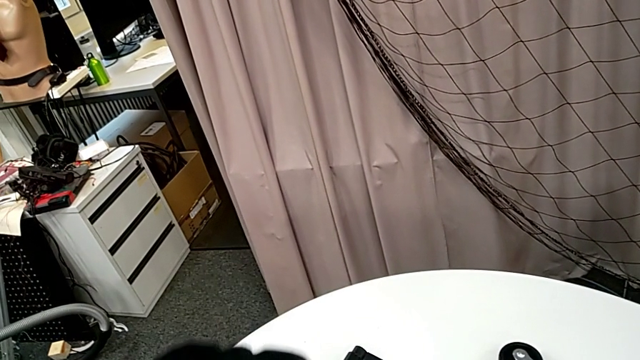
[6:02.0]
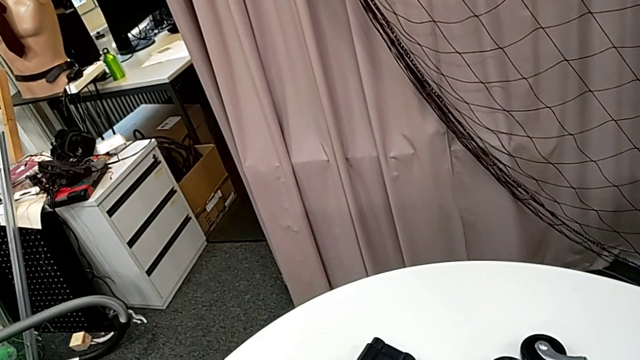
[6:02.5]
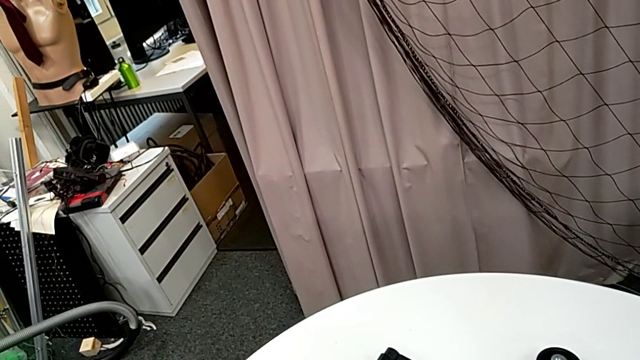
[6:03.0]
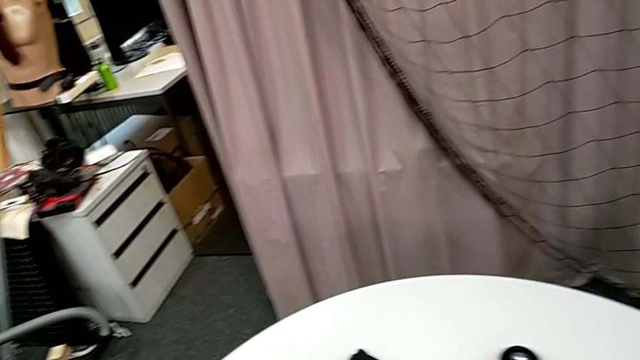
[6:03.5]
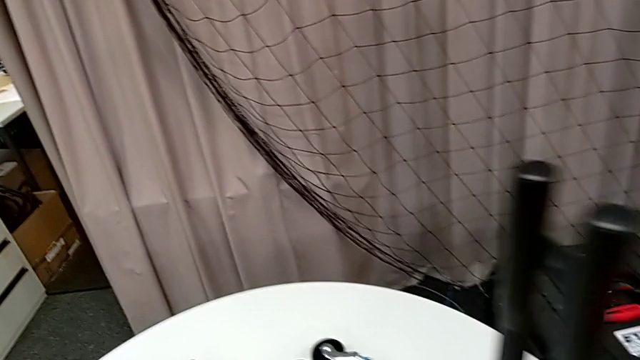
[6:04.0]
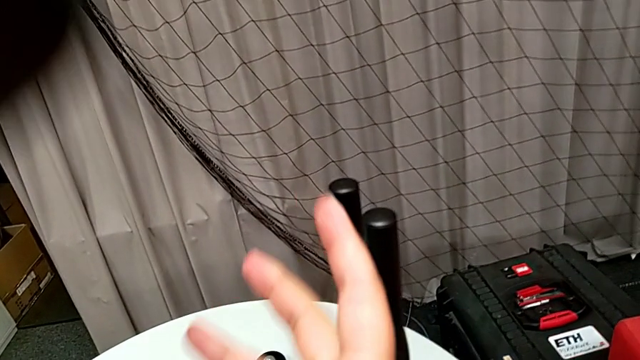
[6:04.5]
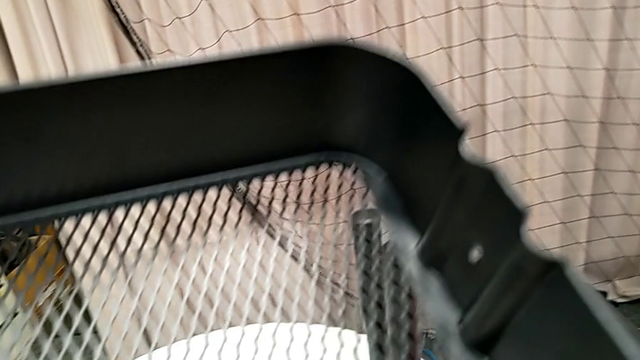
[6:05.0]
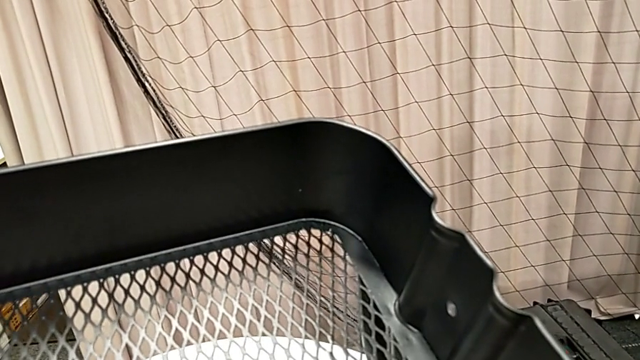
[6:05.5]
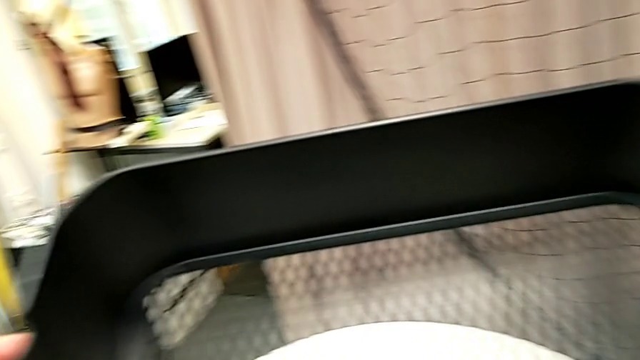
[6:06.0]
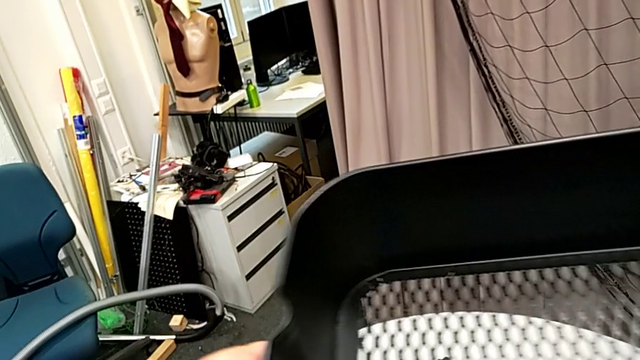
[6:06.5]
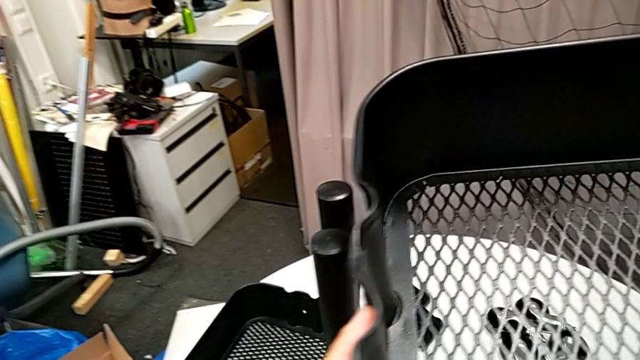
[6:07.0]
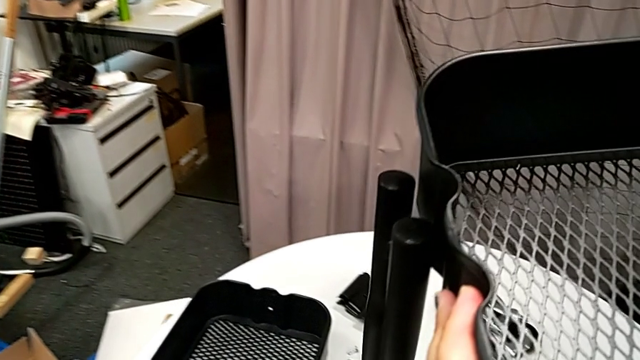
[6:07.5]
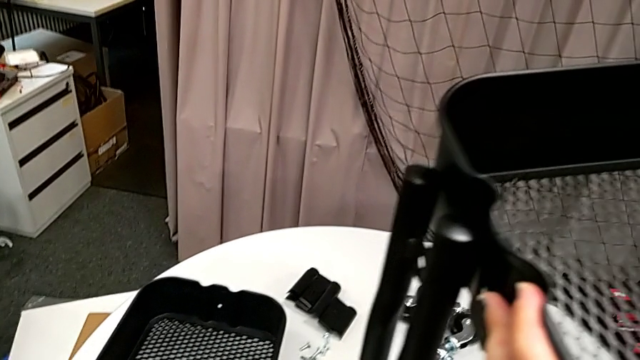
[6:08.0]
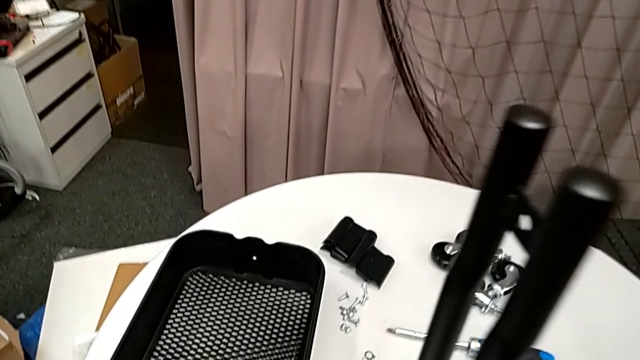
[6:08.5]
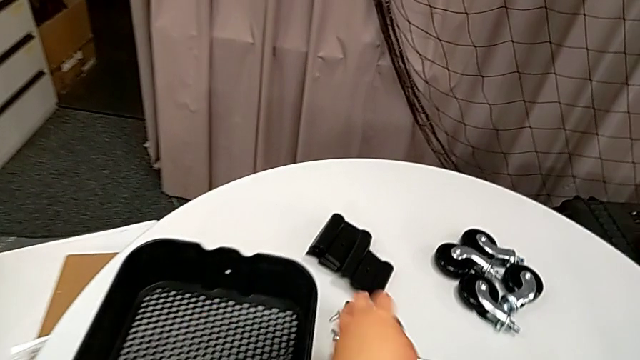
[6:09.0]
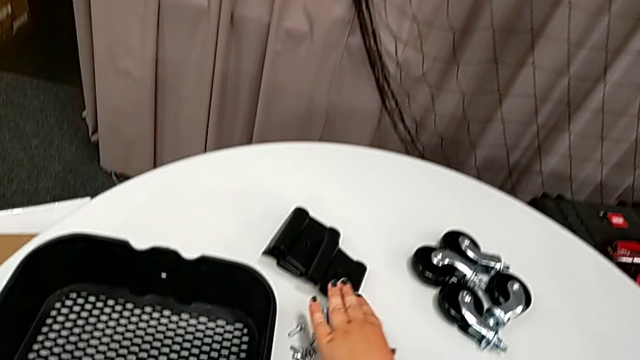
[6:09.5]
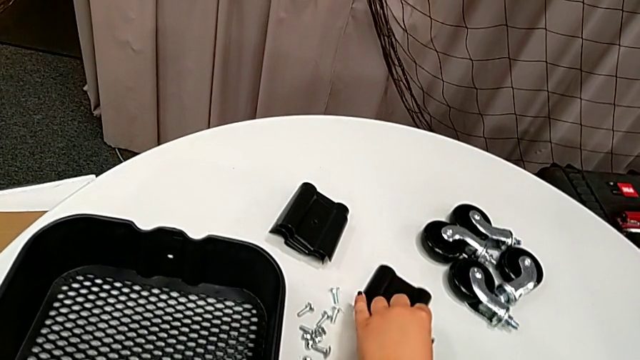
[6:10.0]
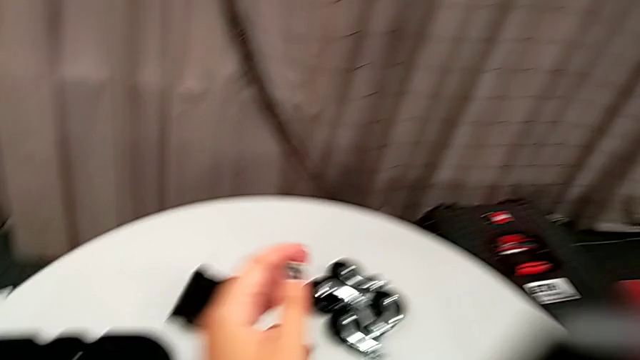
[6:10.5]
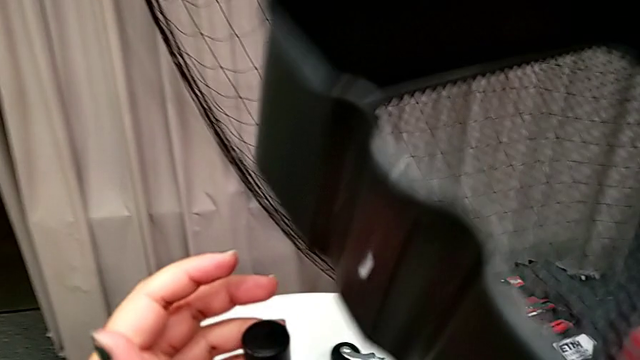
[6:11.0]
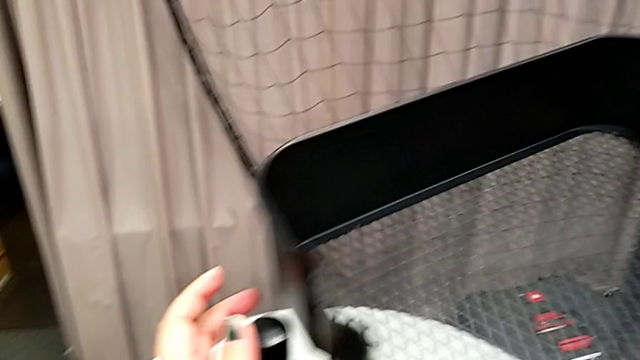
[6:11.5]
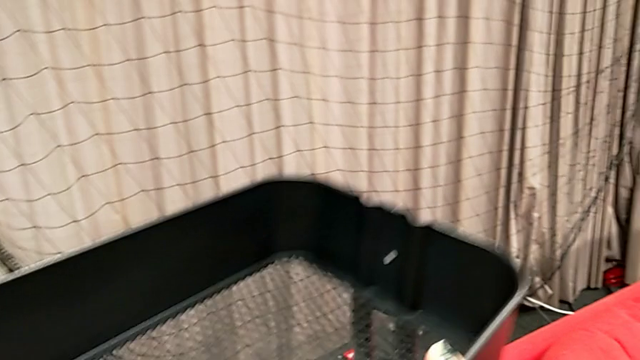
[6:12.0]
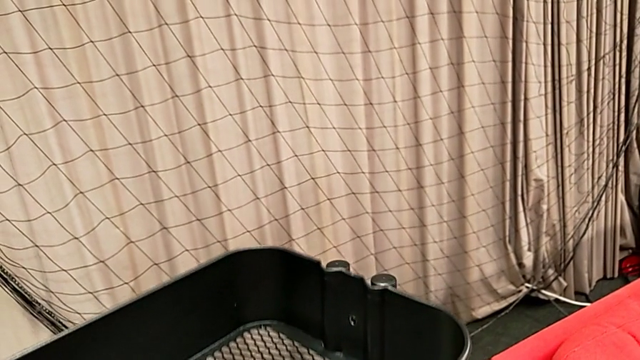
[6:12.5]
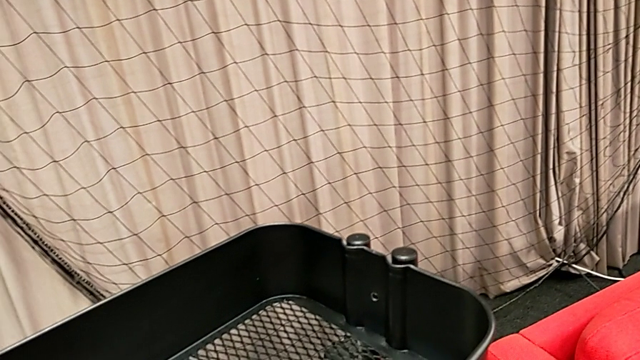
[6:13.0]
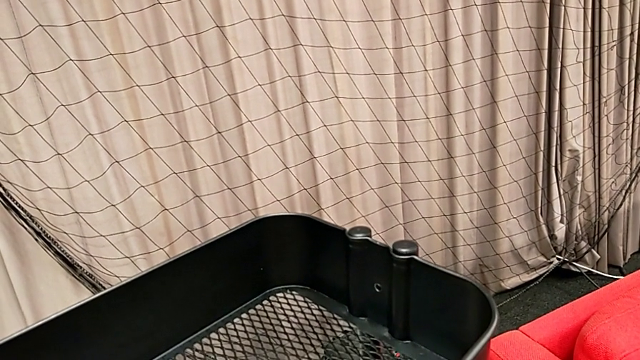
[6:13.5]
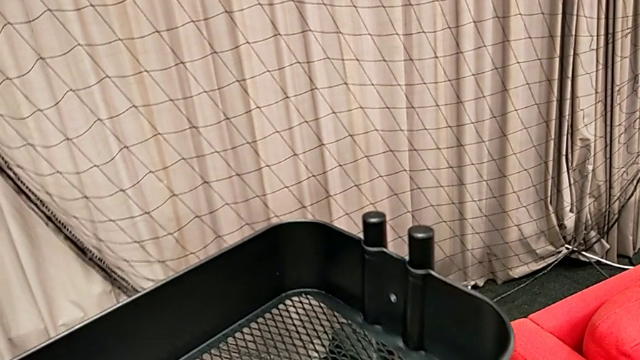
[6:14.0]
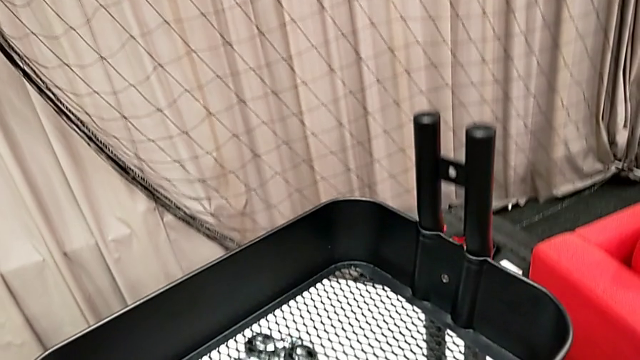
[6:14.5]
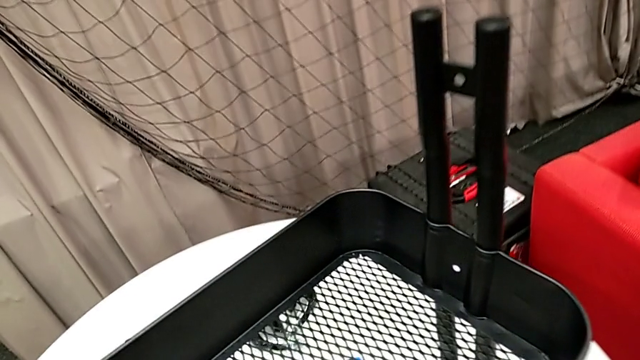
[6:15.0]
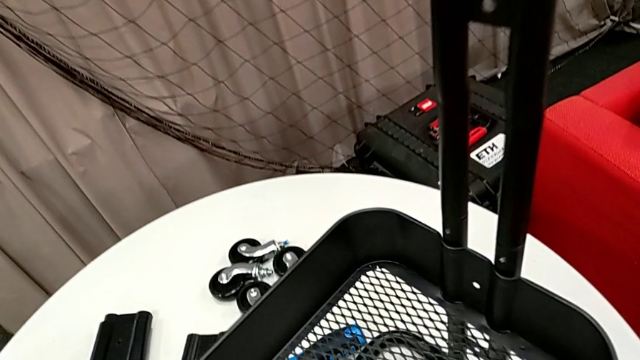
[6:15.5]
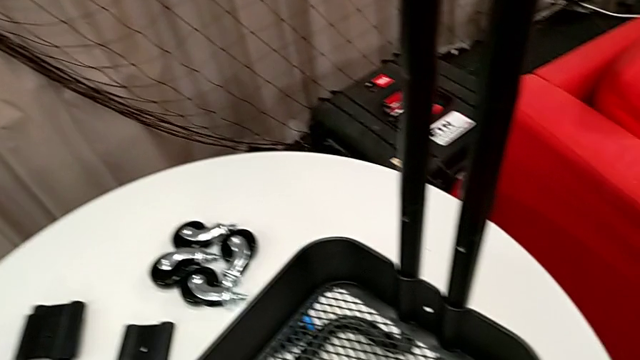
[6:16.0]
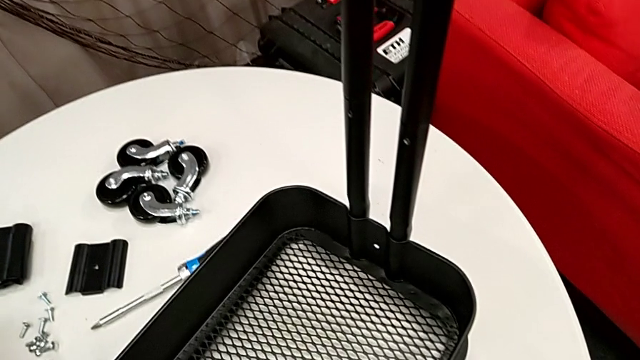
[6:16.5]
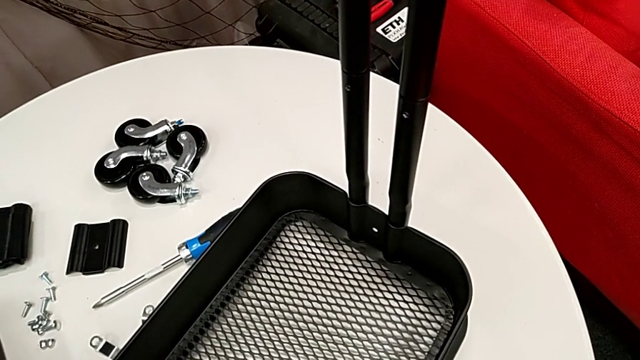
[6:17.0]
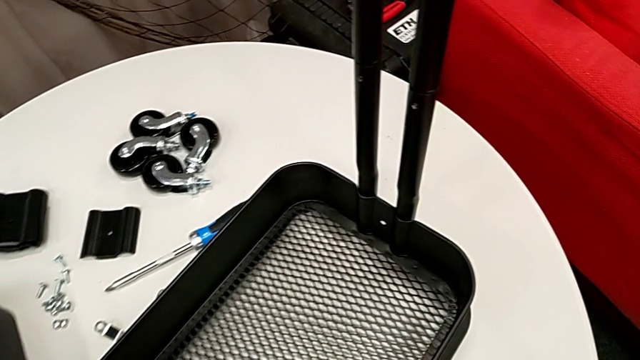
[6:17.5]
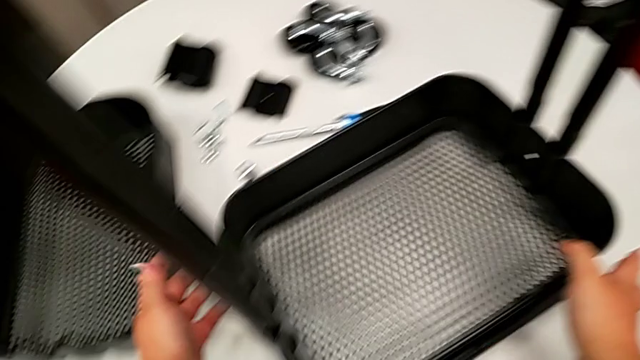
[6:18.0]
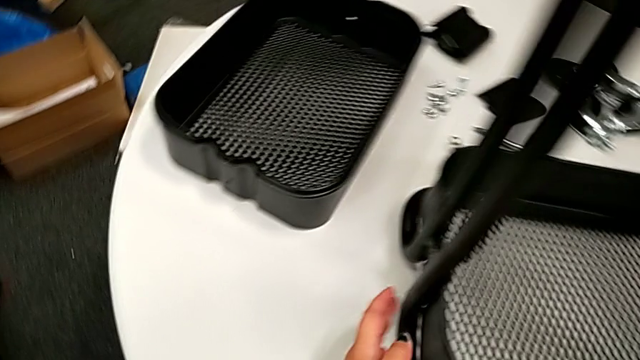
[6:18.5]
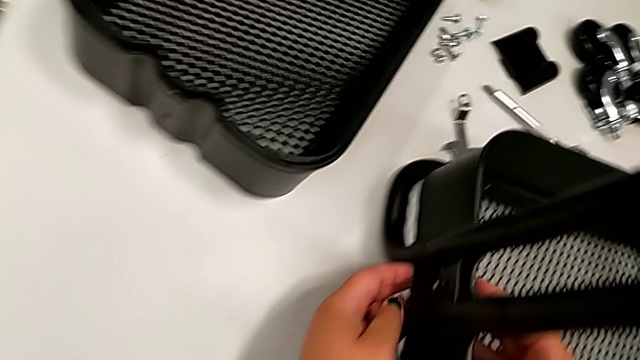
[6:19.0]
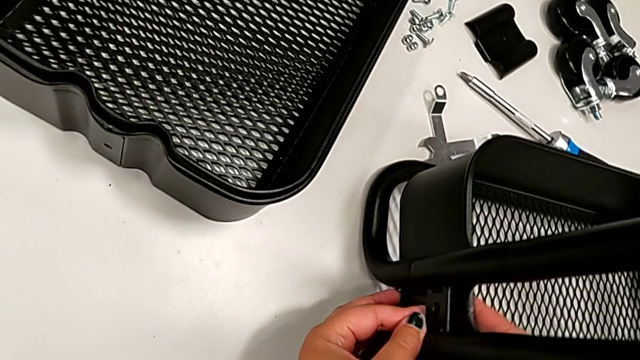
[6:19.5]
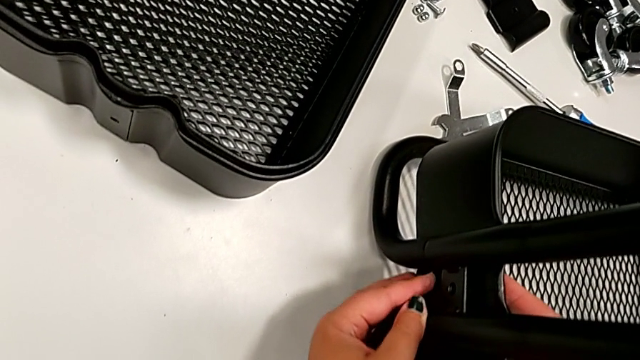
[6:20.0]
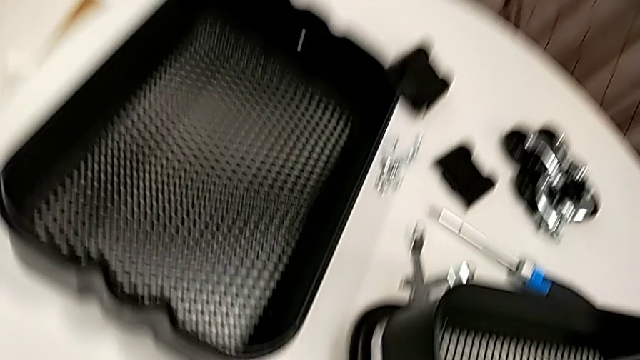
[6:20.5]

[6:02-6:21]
The camera wearer is inserting the bottom tray into the side bars. They hold the grid tray, grab the bracket, wrongly align the grid tray, place it and align it.

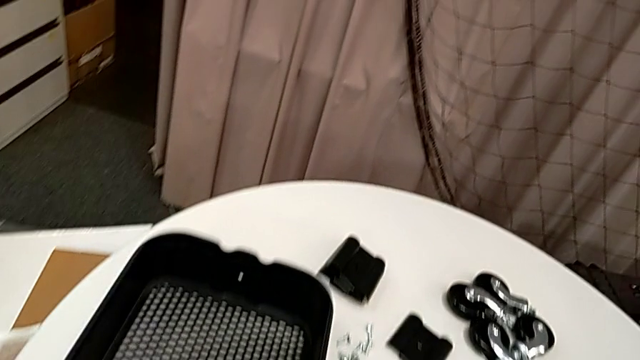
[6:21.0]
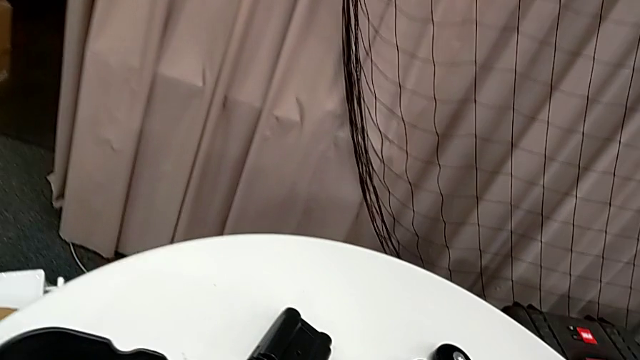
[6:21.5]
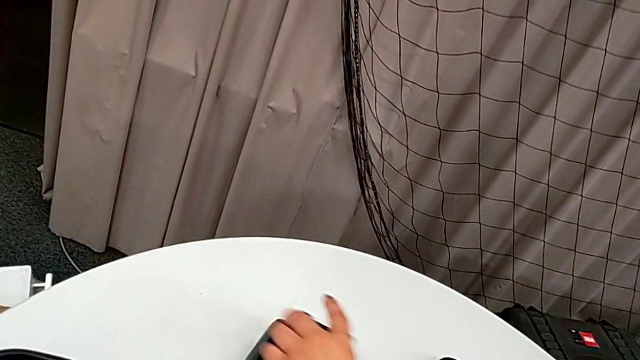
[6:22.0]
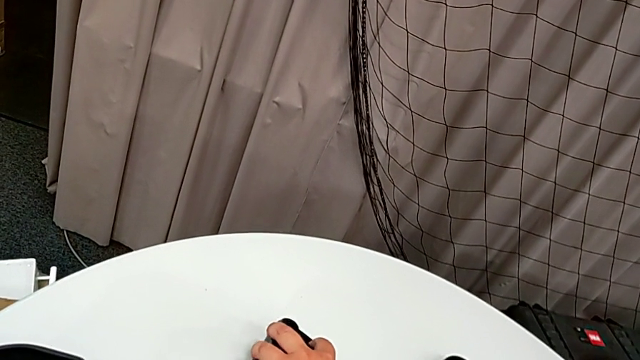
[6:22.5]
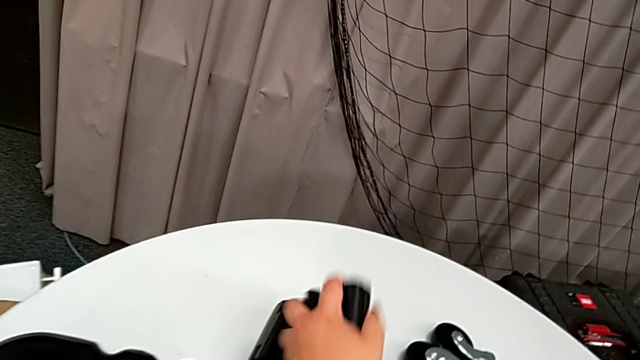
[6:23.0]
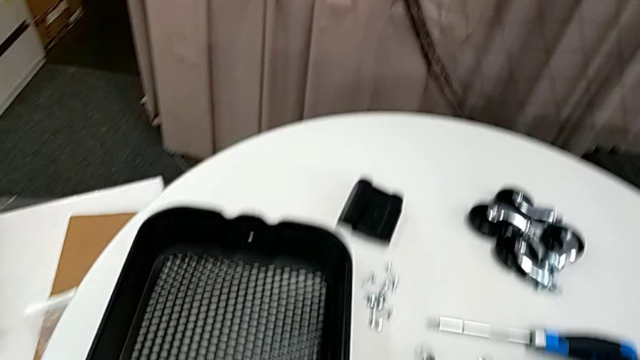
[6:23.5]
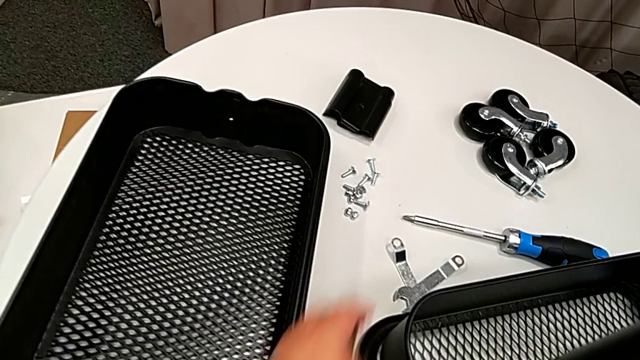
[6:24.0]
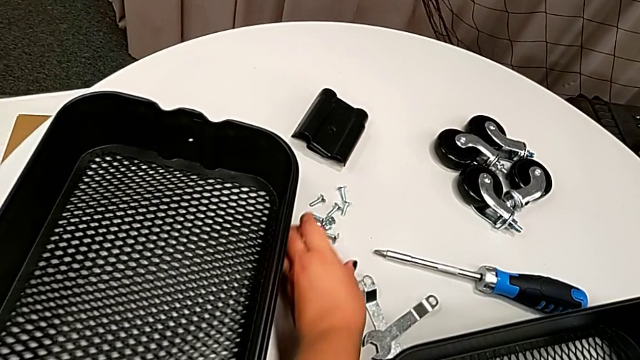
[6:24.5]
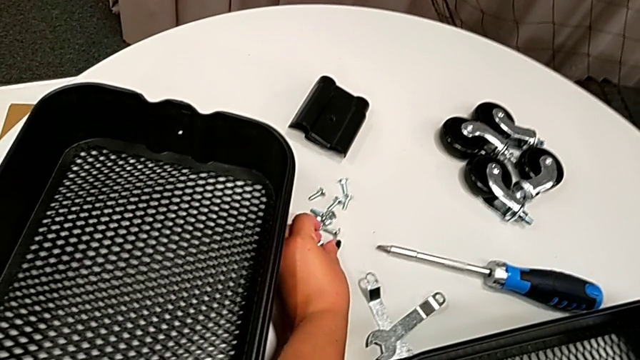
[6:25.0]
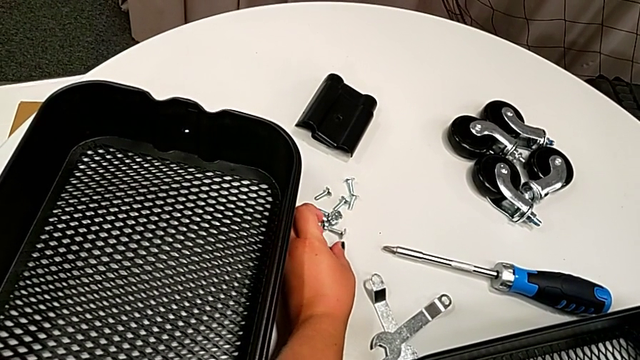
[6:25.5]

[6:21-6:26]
The camera wearer is attaching the bottom tray to the side bars. They grab the bracket and begin to grab the screw.
